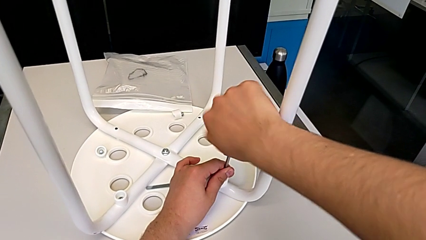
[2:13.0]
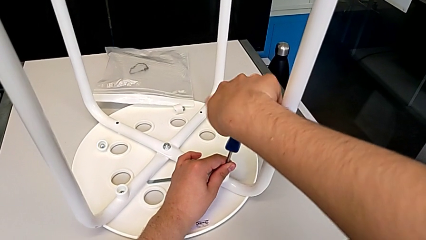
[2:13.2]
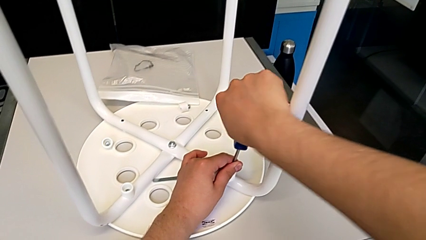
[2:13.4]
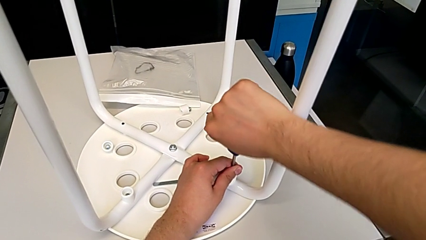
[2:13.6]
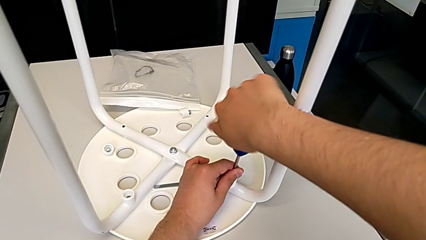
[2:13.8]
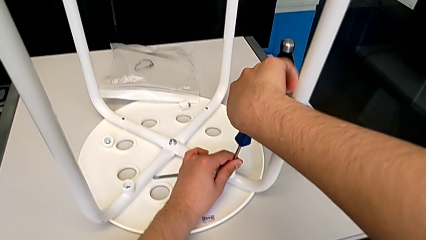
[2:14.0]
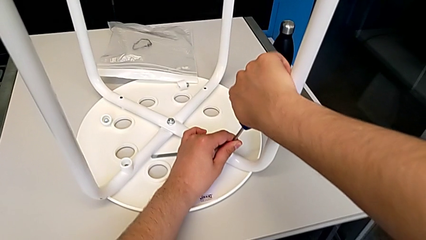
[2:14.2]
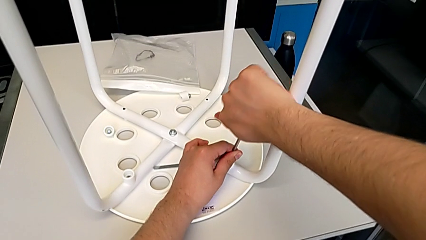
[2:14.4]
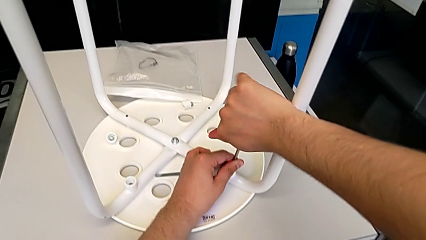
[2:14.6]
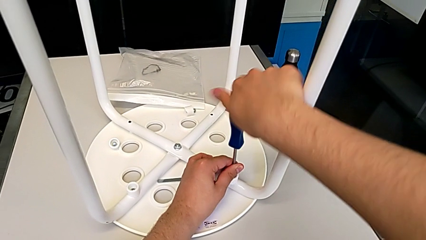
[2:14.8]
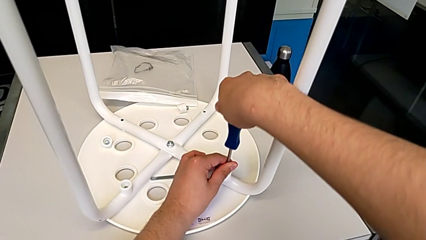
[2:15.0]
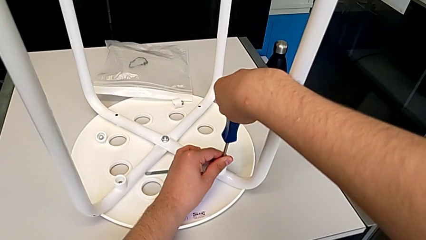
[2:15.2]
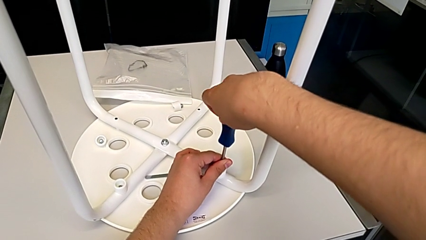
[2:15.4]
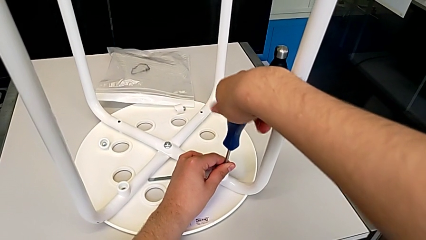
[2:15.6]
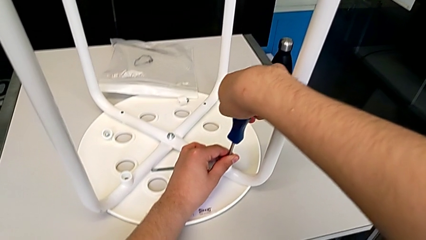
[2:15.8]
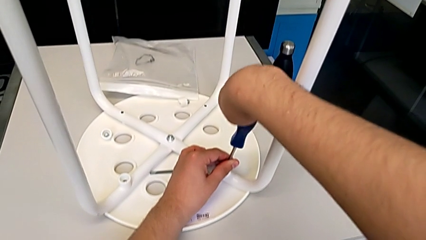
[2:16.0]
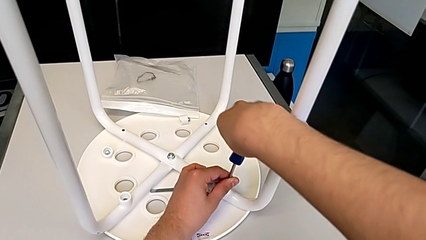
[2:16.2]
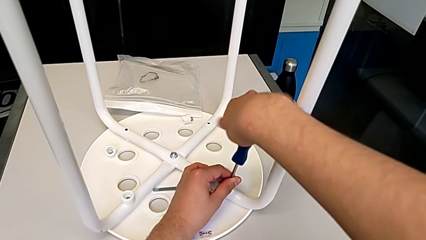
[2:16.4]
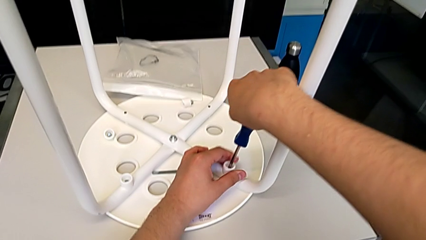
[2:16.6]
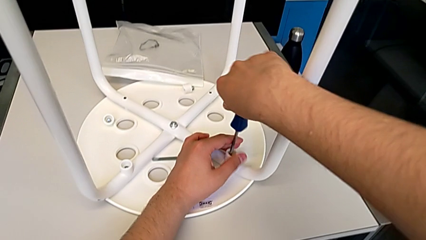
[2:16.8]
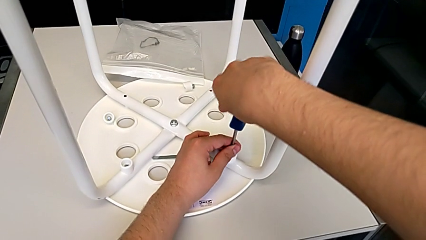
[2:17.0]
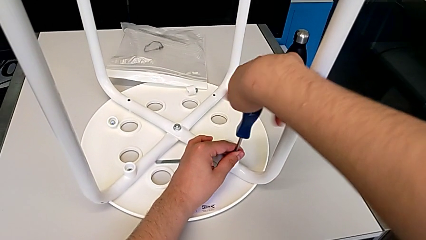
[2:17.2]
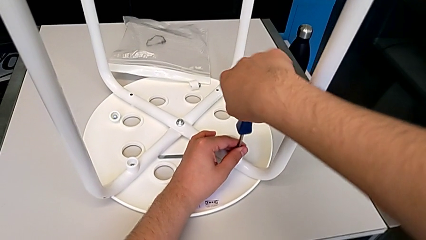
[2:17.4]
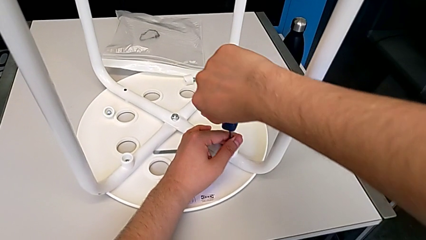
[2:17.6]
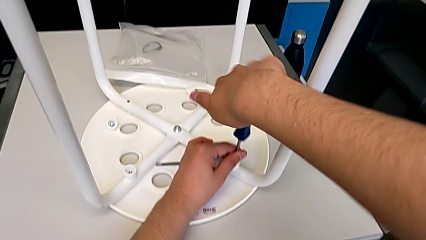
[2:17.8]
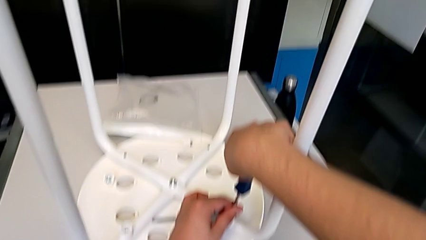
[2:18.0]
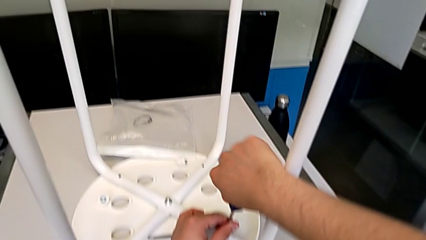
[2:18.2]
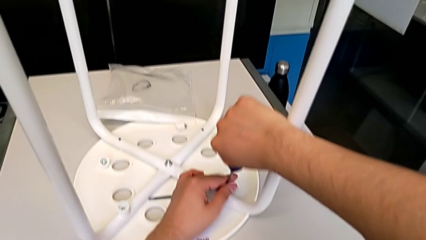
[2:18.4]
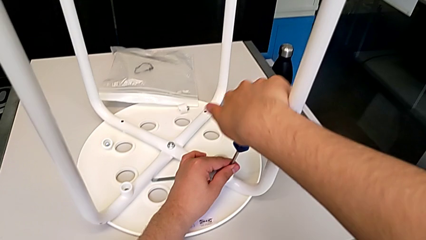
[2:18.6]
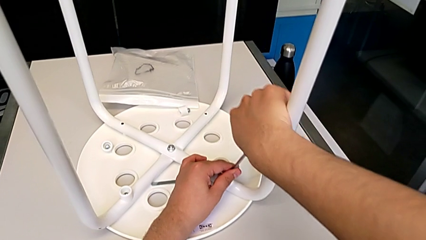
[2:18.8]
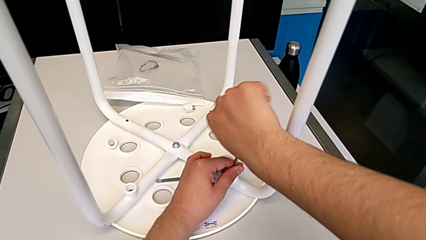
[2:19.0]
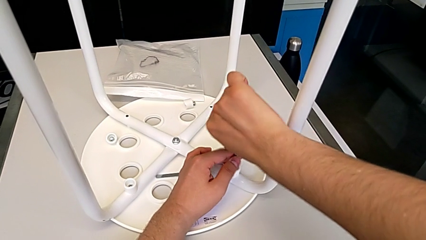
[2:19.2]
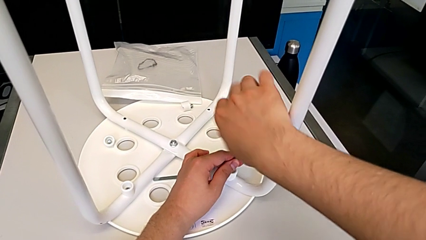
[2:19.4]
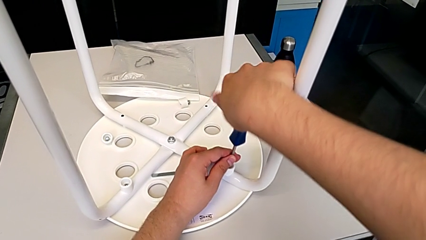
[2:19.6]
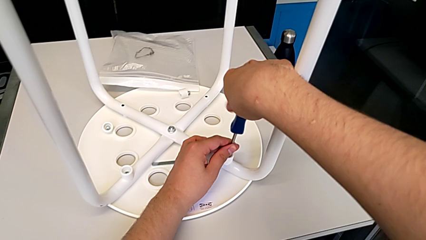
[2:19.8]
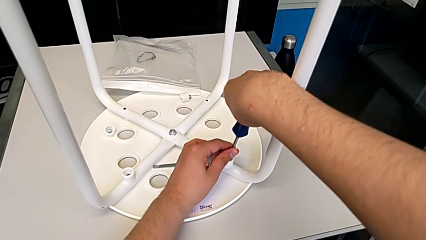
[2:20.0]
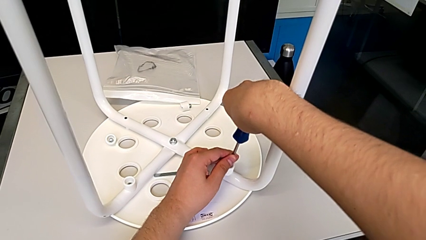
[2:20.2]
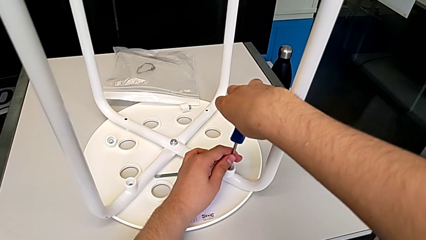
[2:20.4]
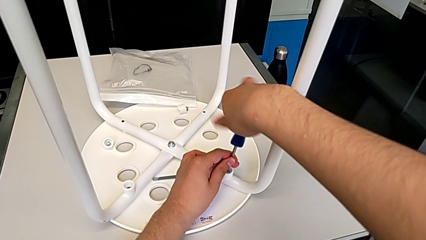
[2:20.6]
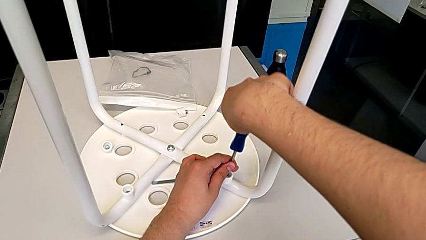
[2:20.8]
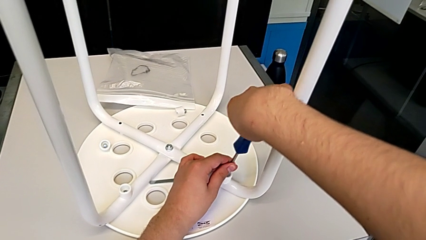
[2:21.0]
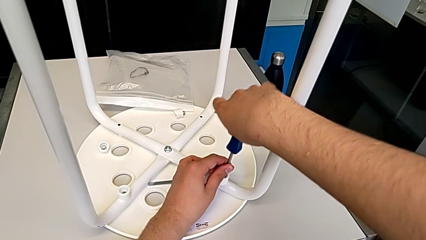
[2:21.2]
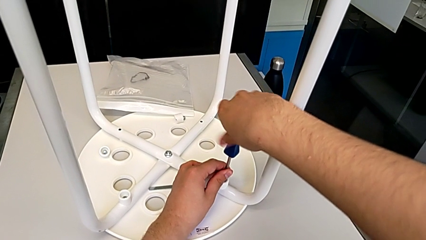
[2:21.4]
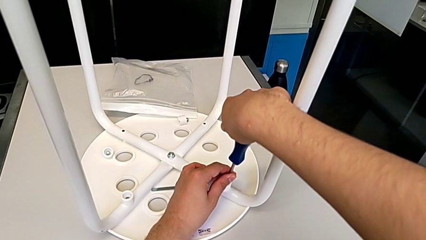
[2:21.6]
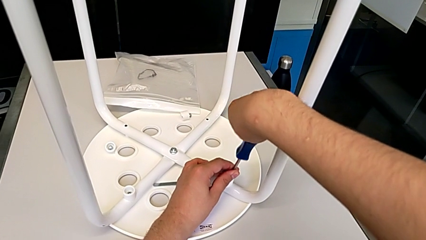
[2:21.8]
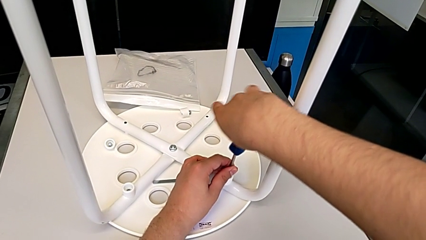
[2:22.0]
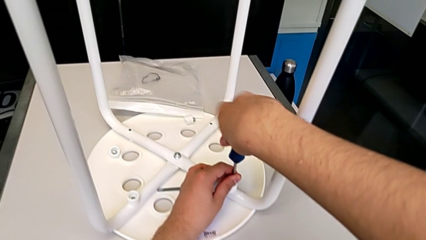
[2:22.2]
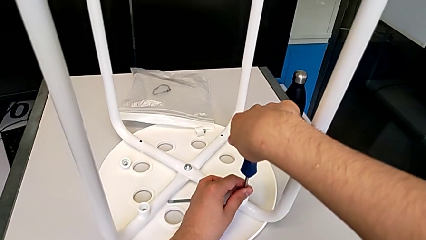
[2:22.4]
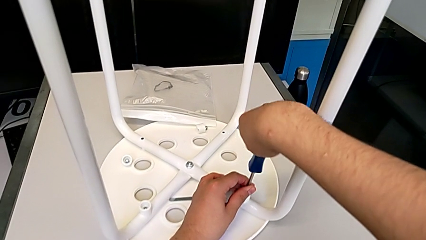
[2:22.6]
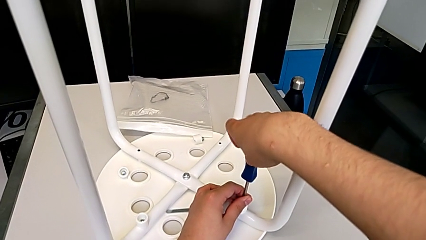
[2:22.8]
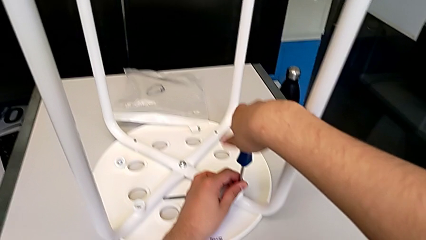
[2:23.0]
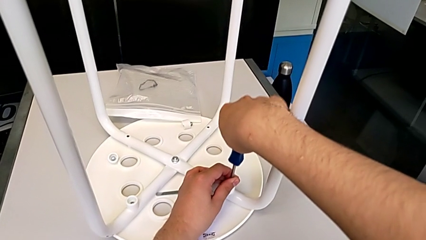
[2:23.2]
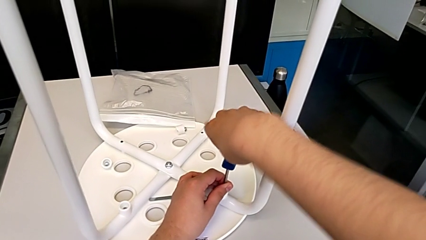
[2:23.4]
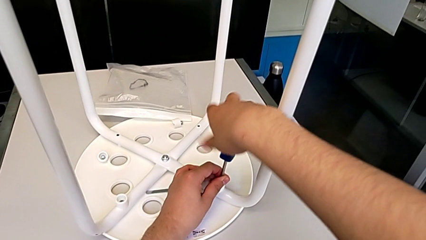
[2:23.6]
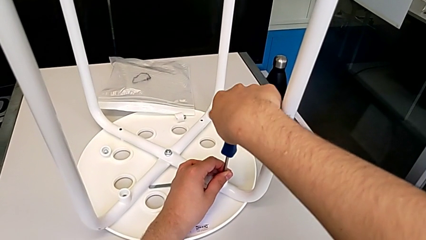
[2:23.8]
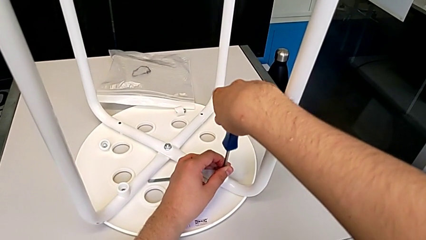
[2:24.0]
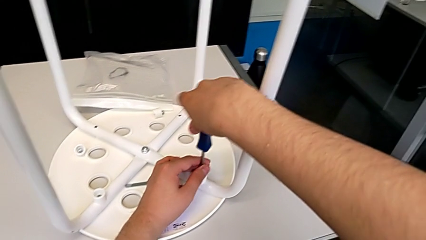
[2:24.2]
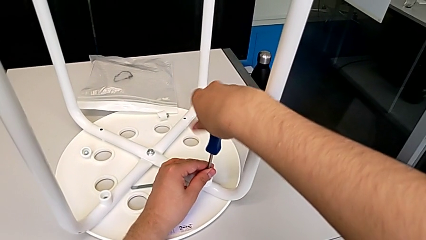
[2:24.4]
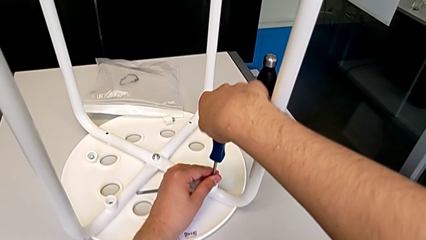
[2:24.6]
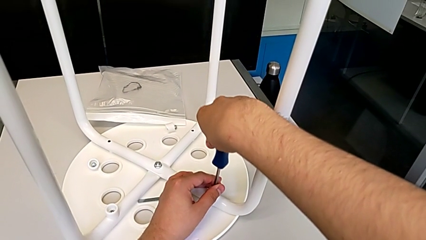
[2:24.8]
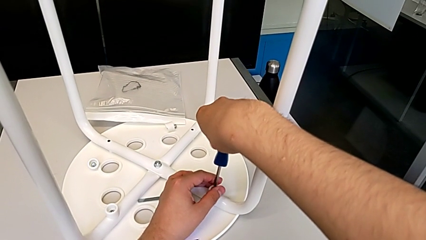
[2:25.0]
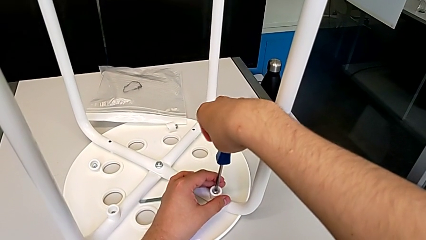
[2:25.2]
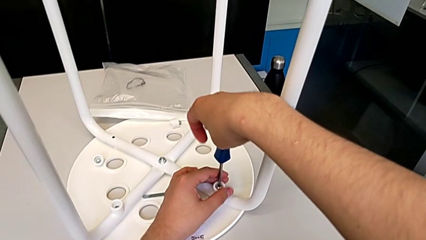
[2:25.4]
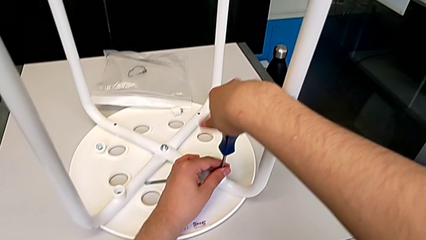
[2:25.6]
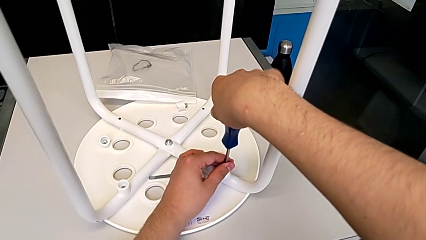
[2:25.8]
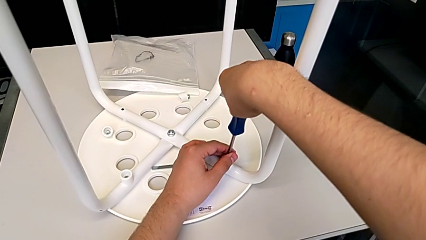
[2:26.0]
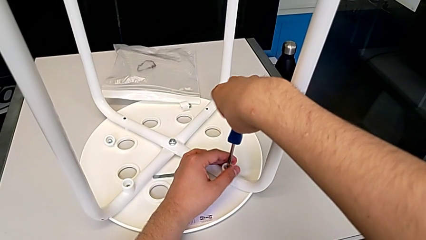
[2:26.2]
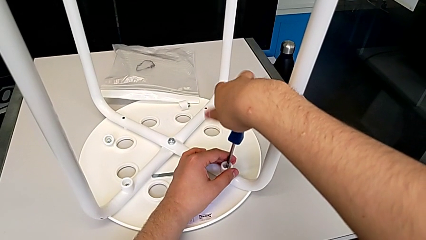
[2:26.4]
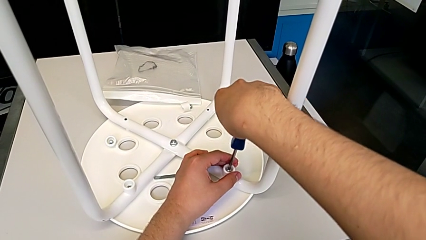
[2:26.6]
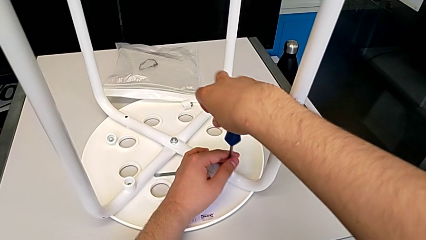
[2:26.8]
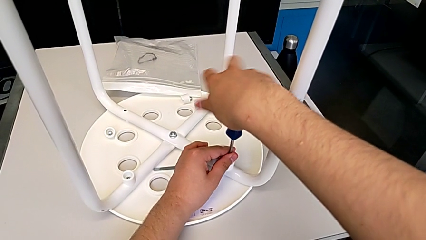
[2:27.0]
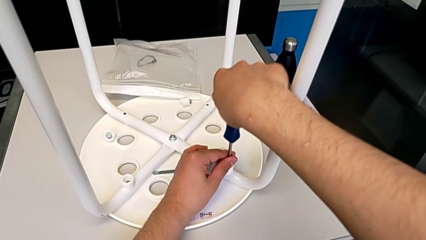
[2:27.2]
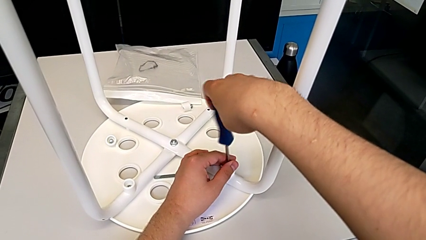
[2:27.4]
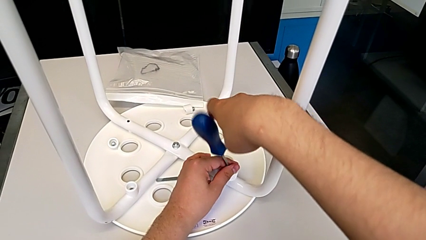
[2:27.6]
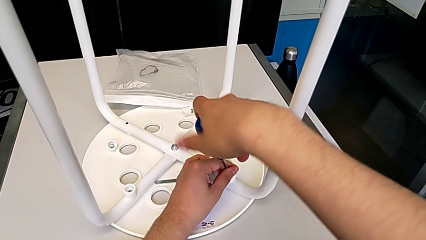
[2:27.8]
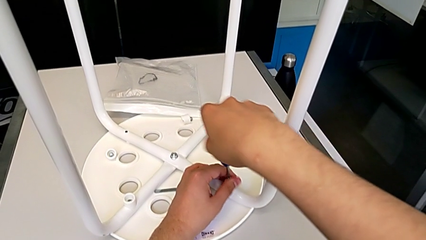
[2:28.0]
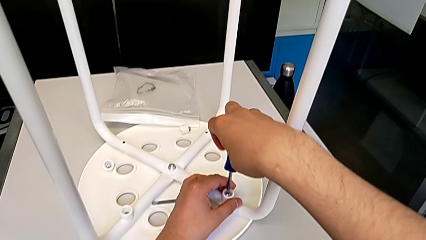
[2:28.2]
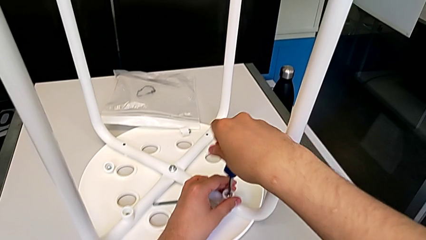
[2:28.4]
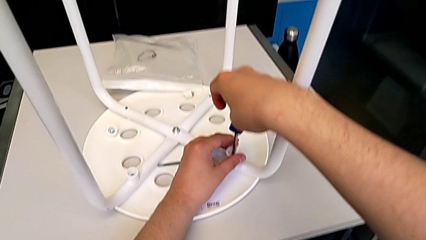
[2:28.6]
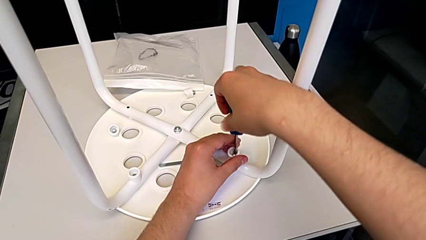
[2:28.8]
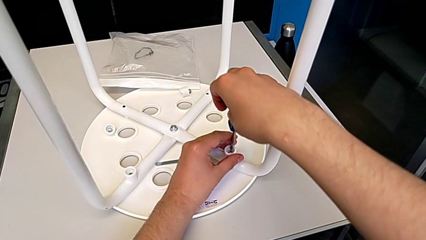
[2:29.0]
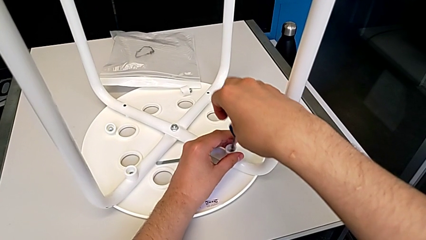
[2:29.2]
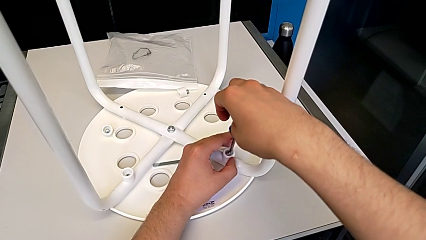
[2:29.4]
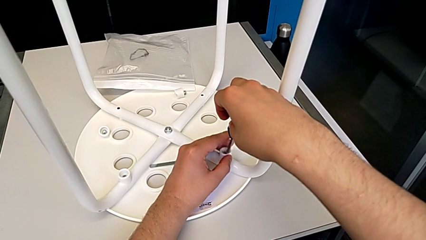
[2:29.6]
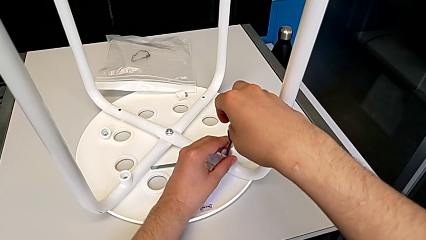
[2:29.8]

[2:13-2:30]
The camera wearer is unscrewing the third screw of the legs. They keep unscrewing the third screw and lift the screwdriver.
